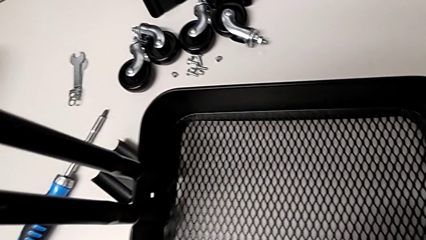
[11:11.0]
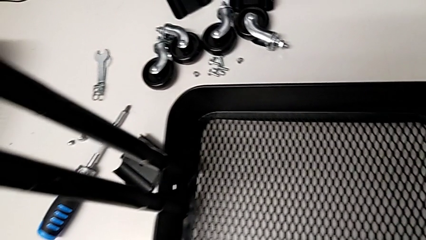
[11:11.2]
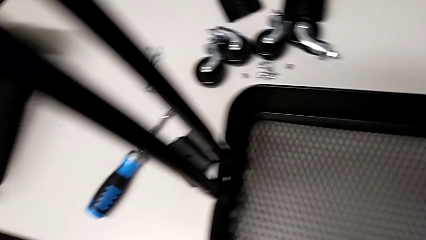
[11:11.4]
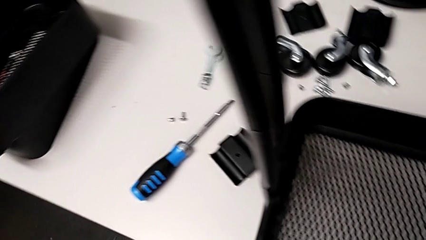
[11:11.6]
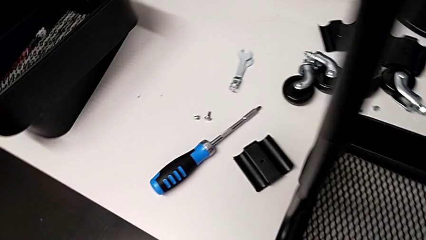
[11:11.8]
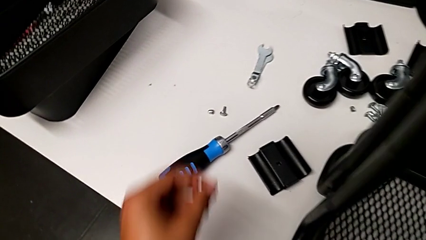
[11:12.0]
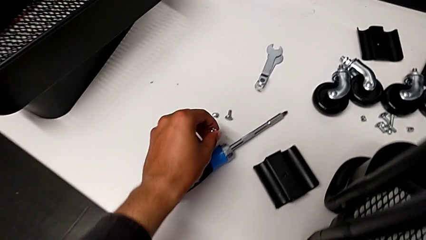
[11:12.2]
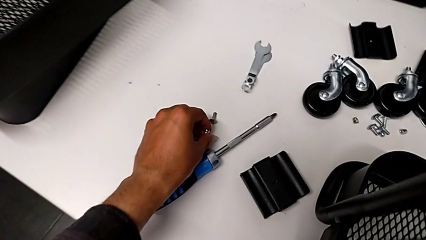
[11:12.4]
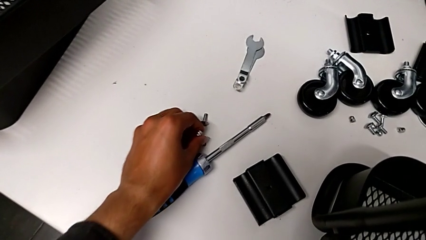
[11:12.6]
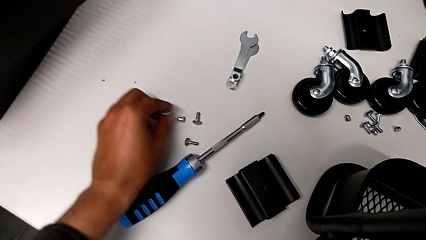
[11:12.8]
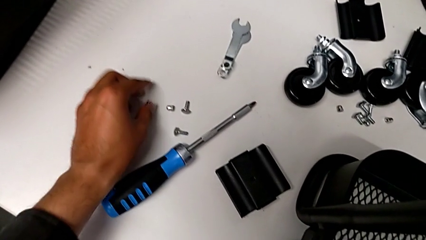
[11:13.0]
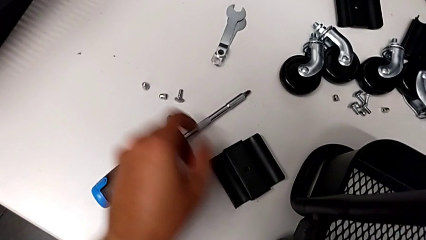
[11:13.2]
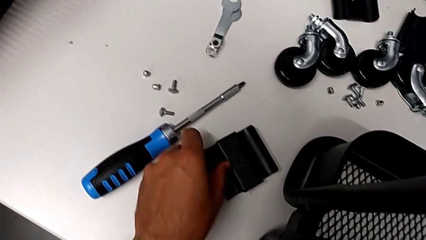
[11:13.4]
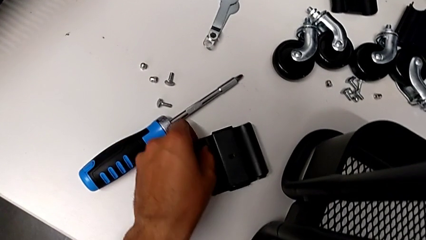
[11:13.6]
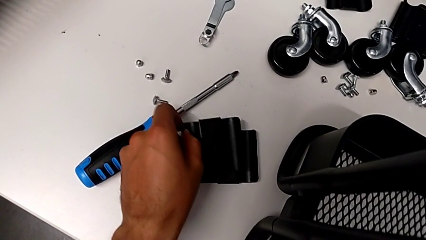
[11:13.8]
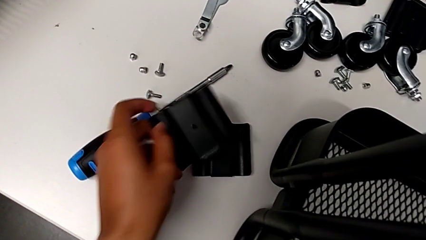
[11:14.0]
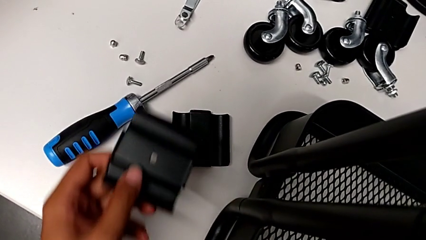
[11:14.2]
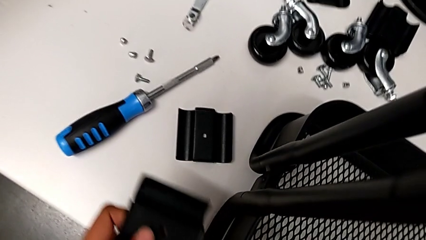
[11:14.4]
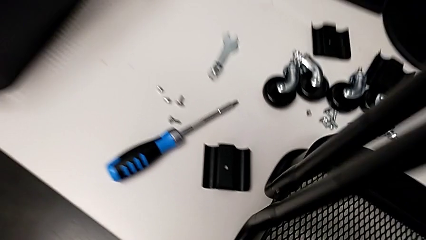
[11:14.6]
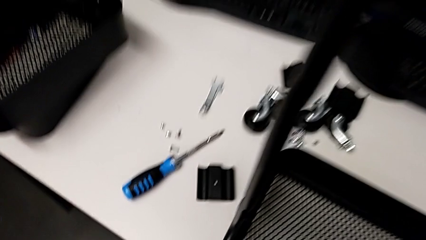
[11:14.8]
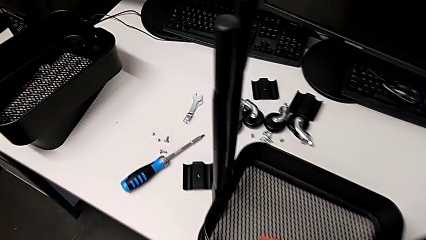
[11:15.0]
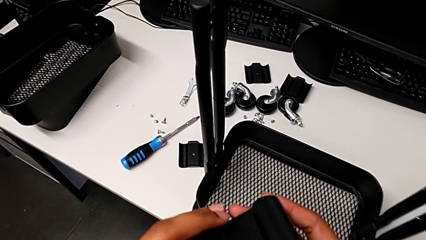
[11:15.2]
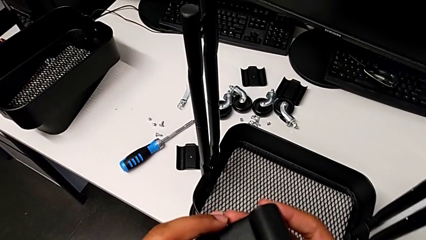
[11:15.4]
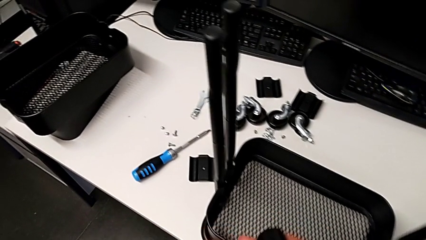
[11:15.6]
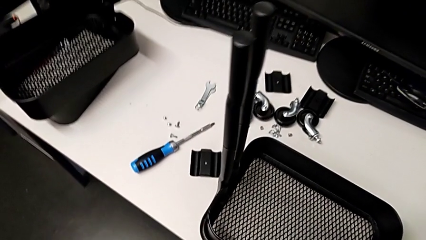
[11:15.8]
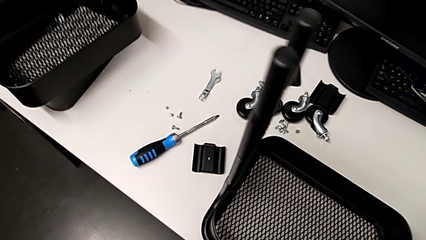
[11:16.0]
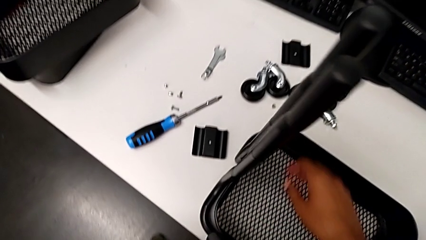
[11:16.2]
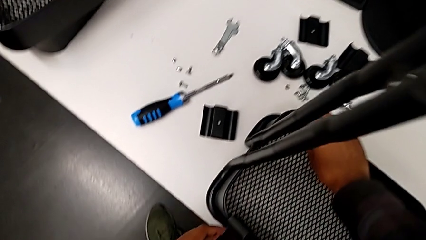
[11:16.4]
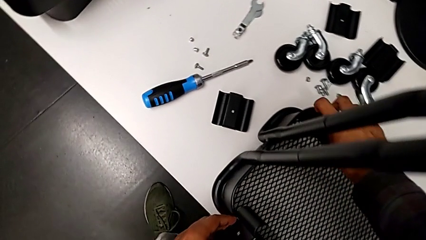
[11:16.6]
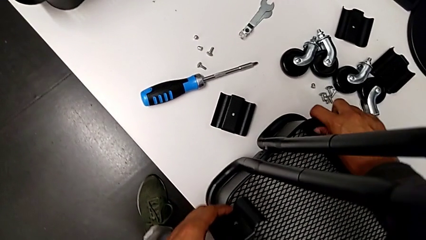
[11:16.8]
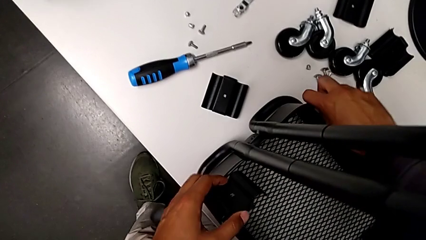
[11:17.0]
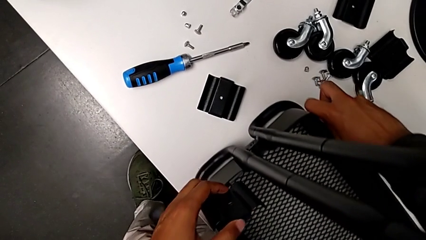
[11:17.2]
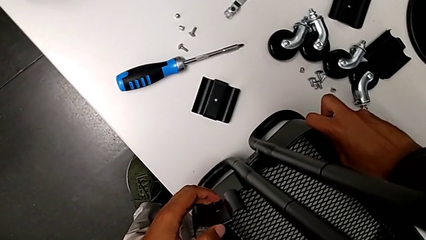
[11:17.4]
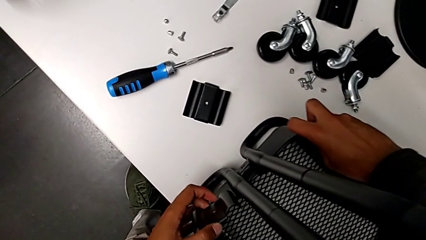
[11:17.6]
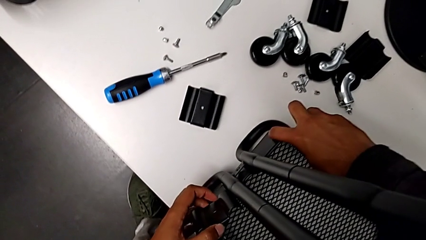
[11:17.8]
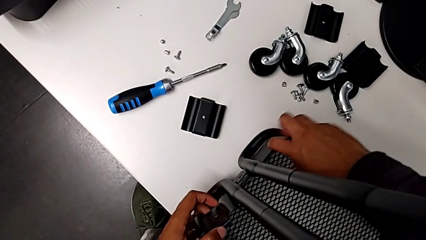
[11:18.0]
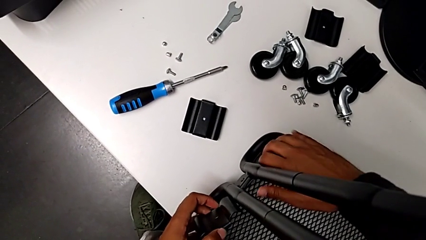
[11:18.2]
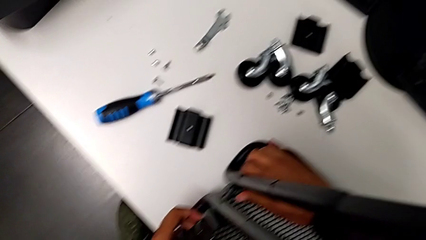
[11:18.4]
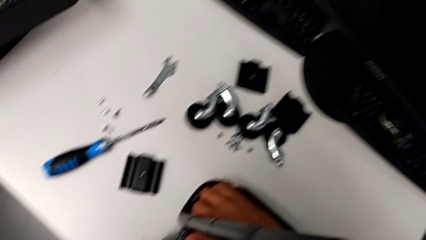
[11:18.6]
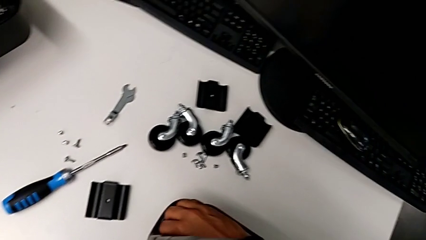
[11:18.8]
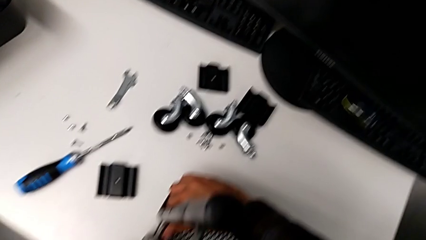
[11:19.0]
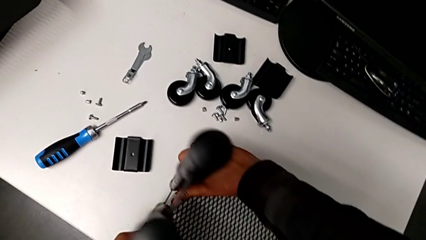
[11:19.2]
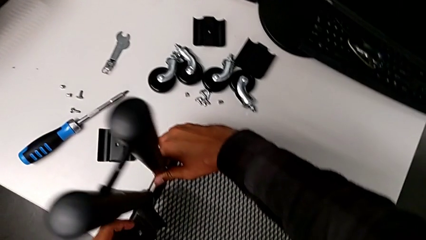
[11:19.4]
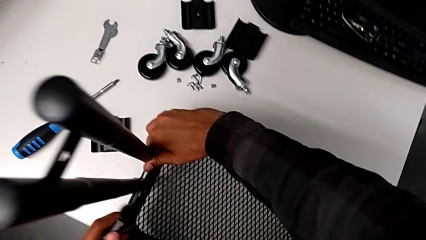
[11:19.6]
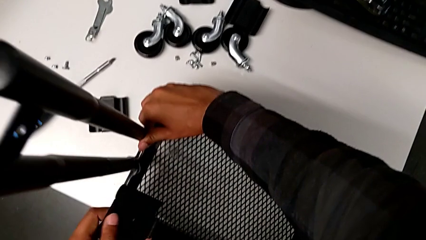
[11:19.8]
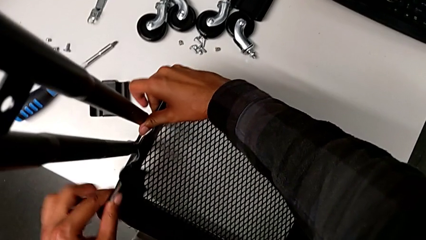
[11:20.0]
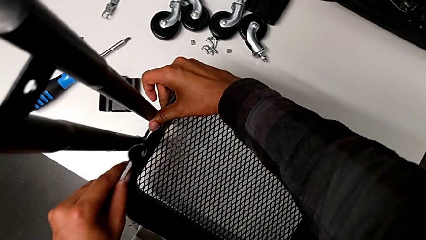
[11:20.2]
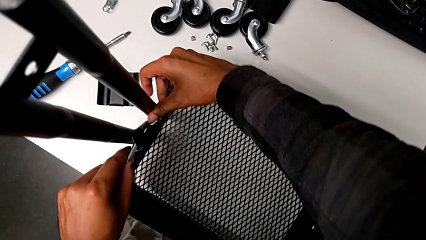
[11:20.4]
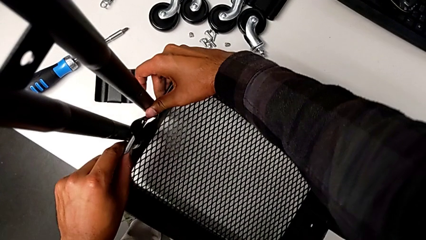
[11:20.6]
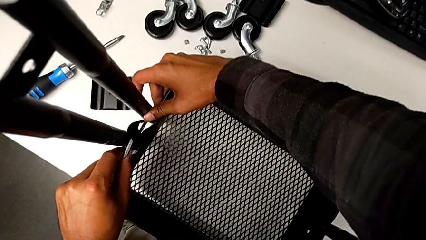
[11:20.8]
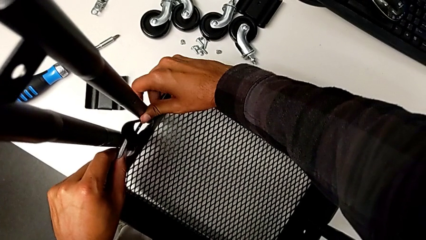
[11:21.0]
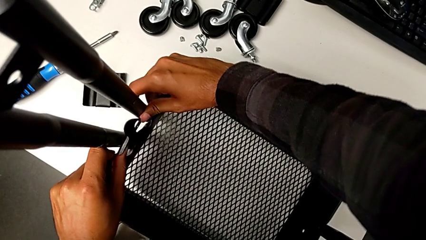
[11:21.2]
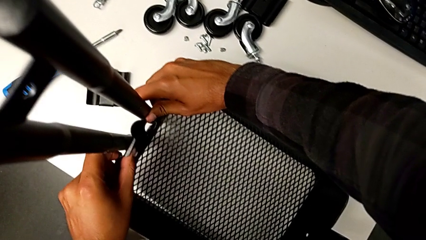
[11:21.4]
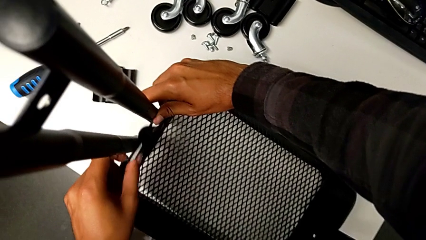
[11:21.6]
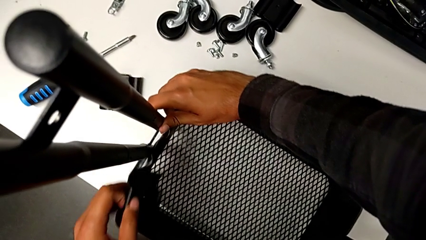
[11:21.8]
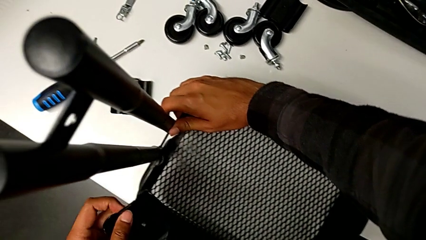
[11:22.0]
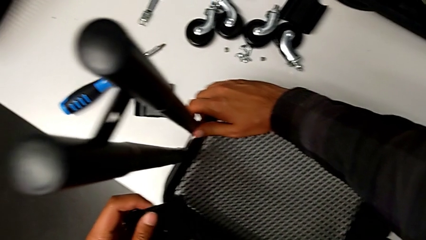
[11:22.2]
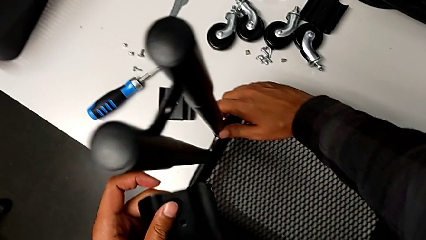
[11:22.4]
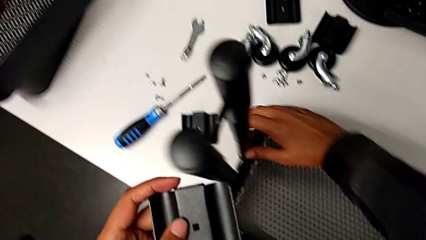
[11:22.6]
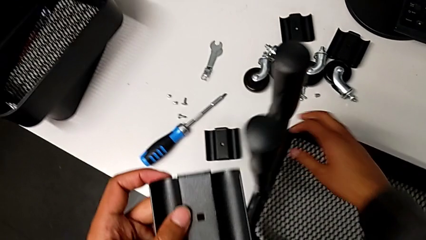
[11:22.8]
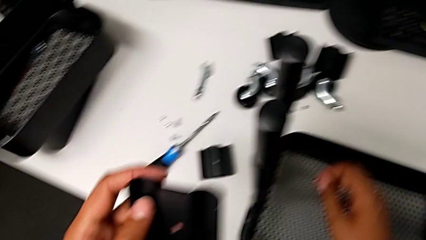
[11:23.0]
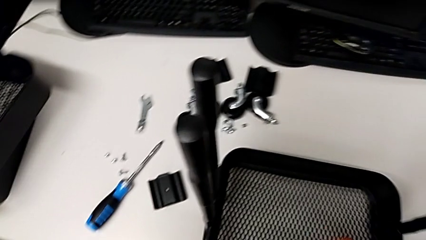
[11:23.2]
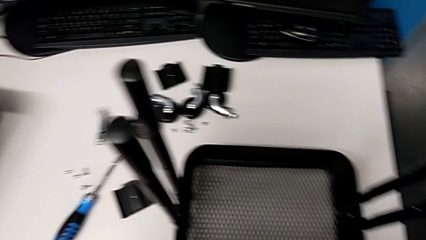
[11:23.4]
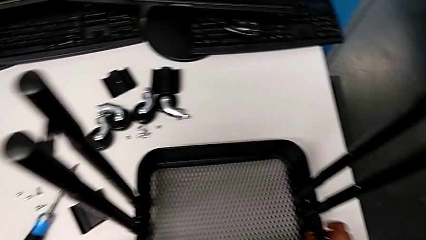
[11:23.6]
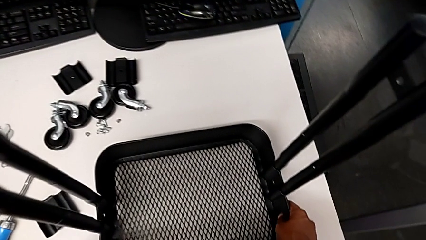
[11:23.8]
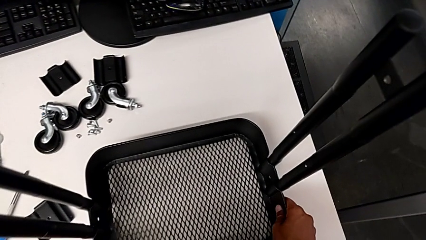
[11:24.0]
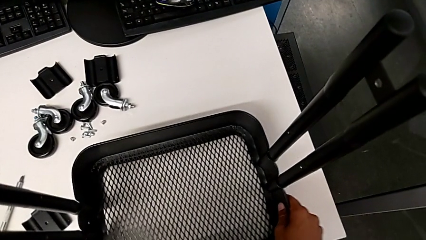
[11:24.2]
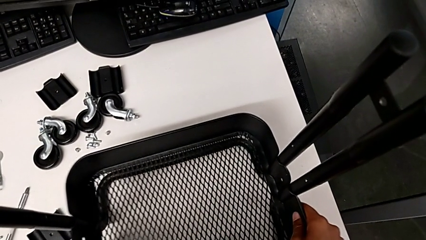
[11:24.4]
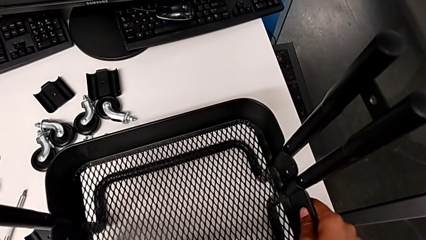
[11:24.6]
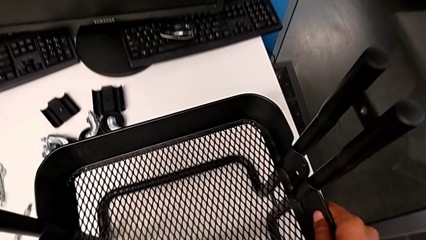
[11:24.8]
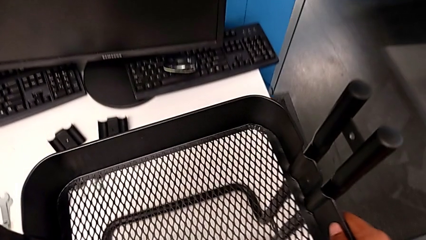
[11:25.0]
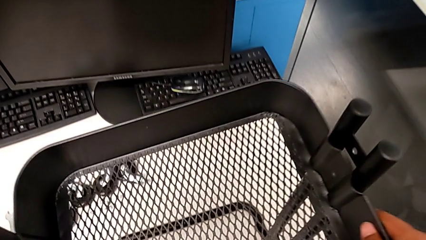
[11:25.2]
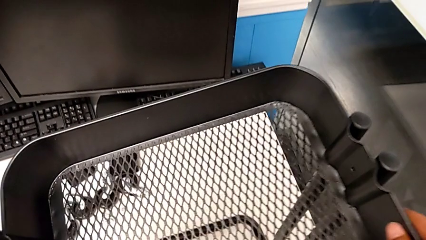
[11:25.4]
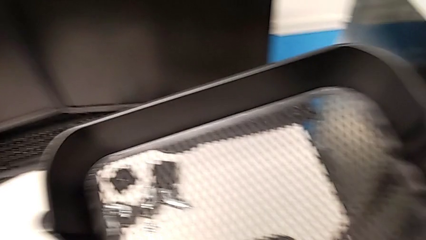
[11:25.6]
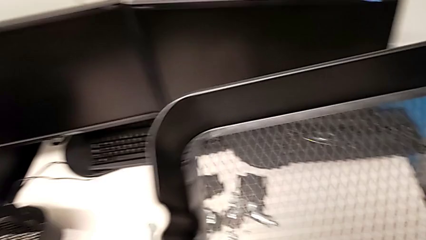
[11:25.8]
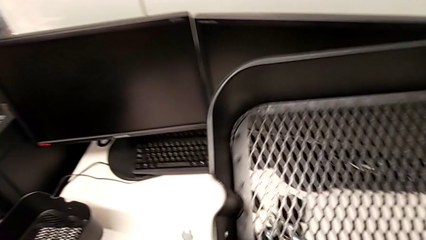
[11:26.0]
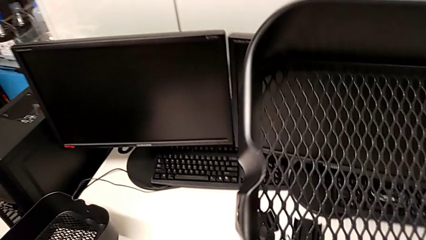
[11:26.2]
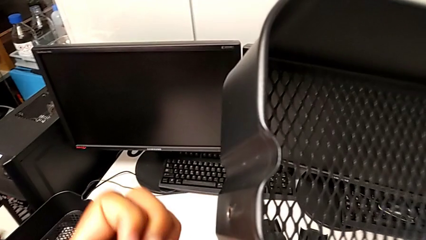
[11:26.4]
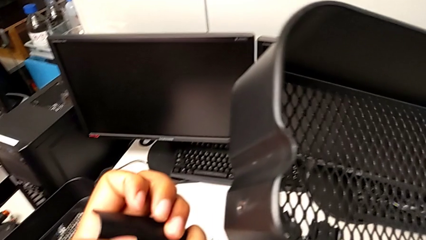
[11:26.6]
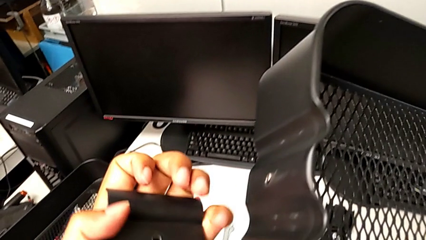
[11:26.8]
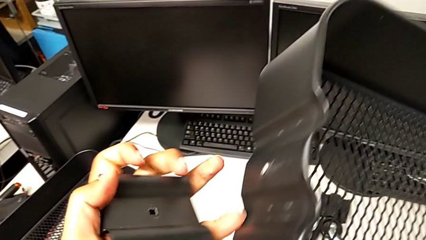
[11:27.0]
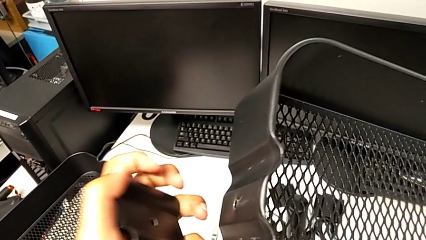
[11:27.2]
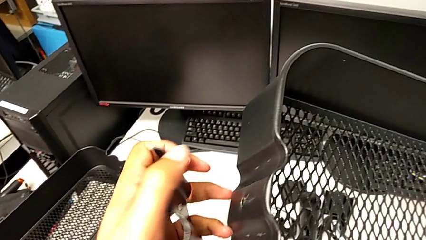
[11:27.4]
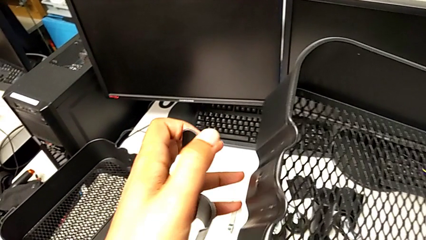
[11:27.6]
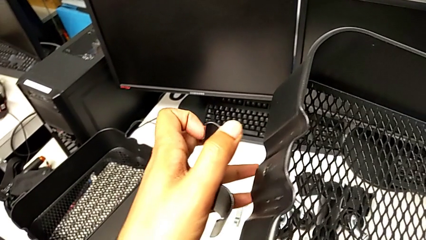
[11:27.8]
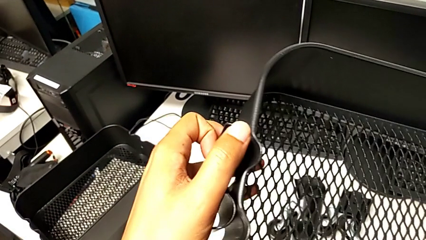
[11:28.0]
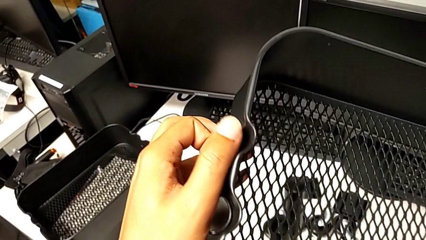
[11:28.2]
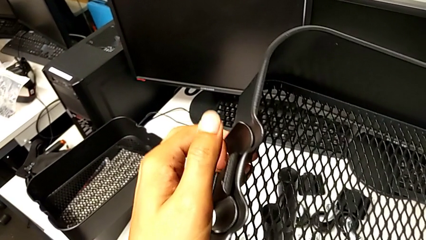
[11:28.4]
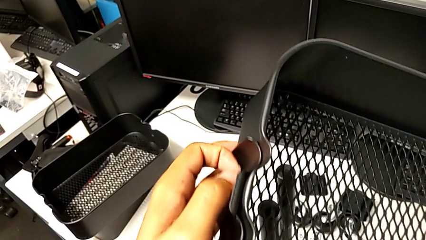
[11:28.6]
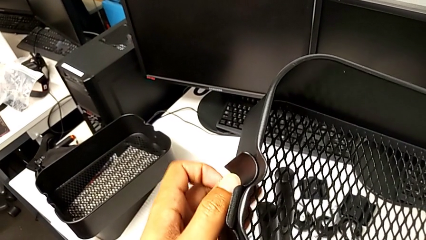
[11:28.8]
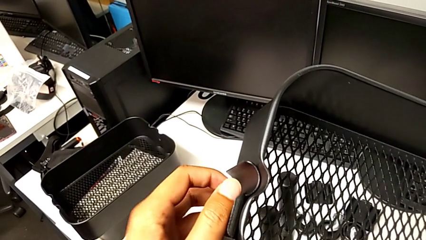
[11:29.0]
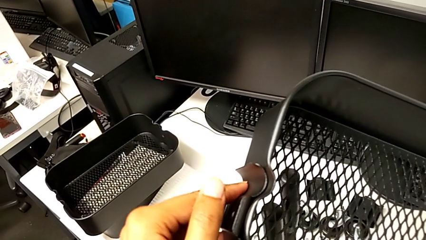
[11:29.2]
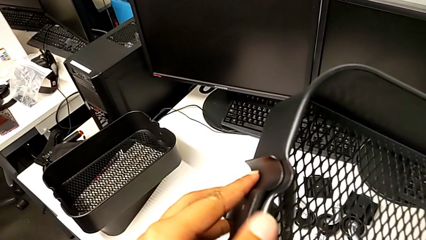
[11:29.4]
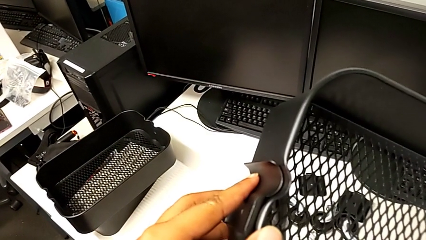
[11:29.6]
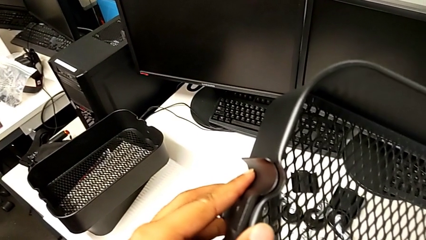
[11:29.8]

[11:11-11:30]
The camera wearer is inspecting the correct position of the tray. They place the screw, grab the first bracket and withdraw the third grid tray.
